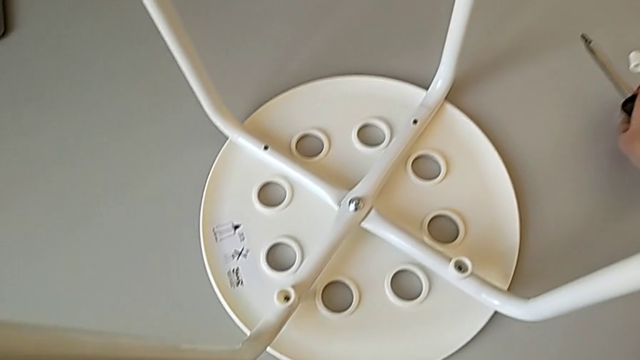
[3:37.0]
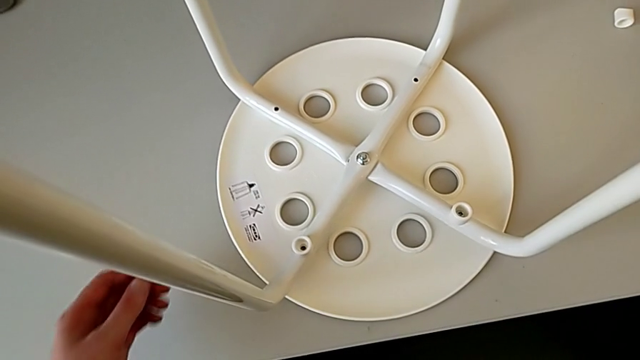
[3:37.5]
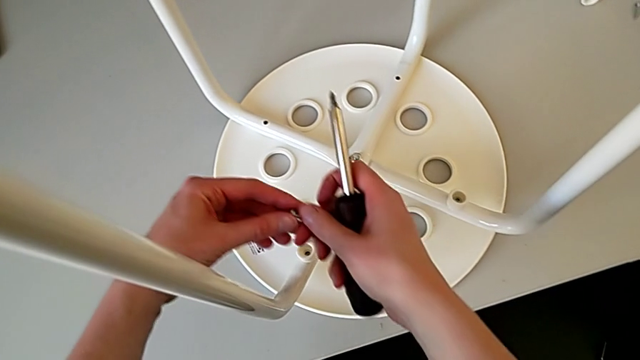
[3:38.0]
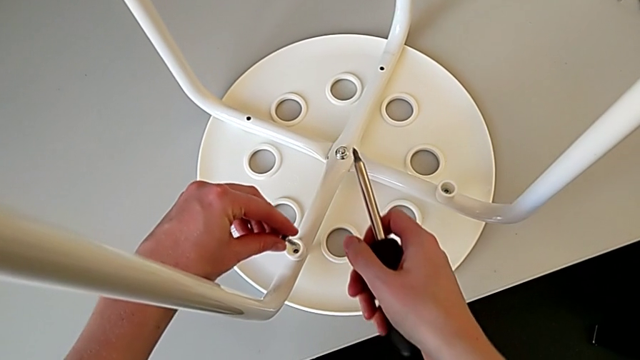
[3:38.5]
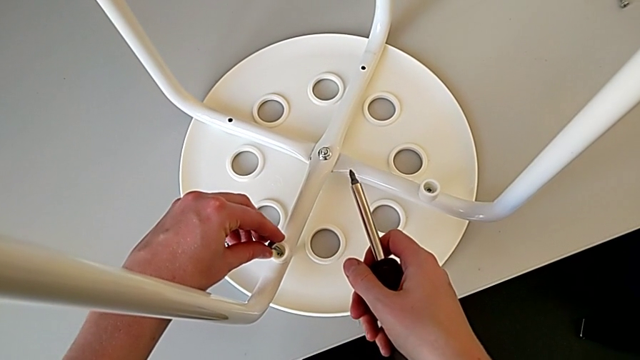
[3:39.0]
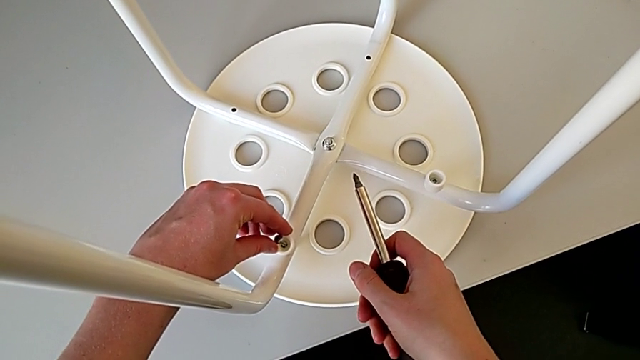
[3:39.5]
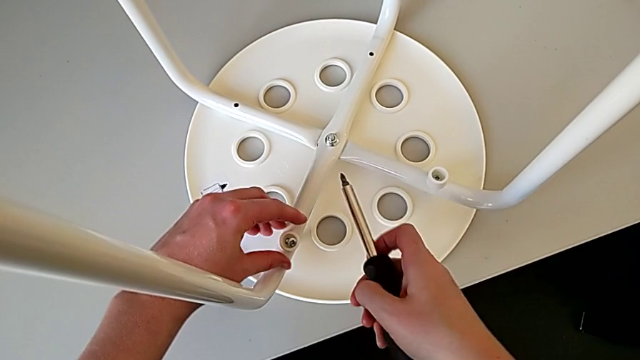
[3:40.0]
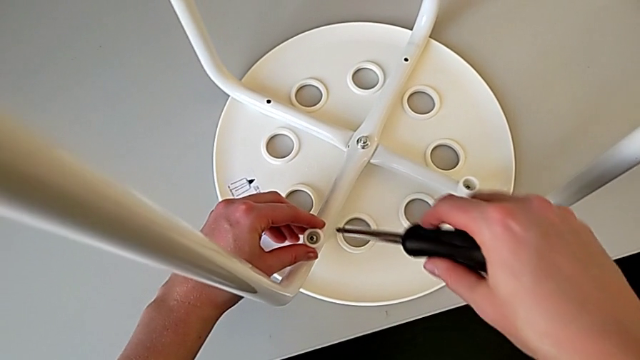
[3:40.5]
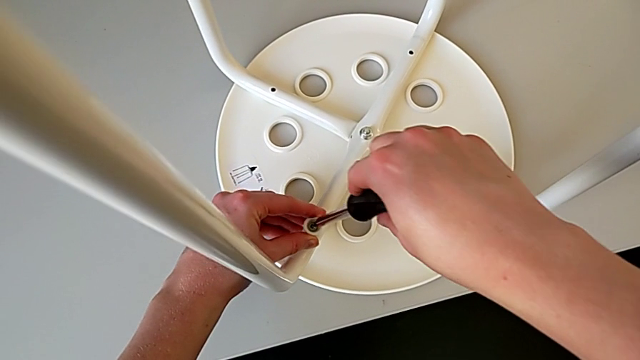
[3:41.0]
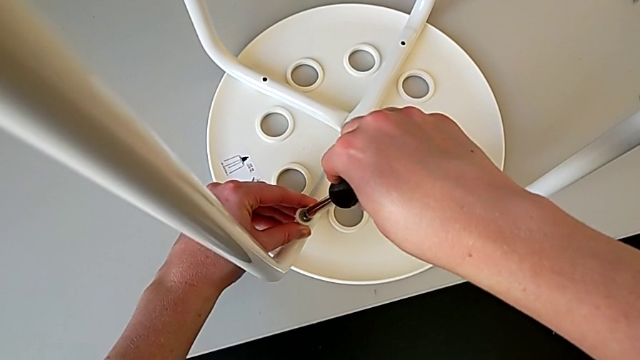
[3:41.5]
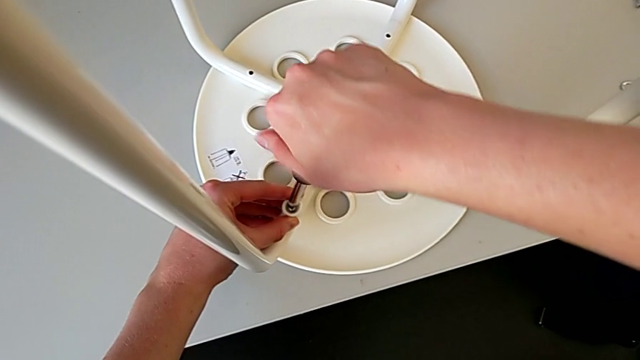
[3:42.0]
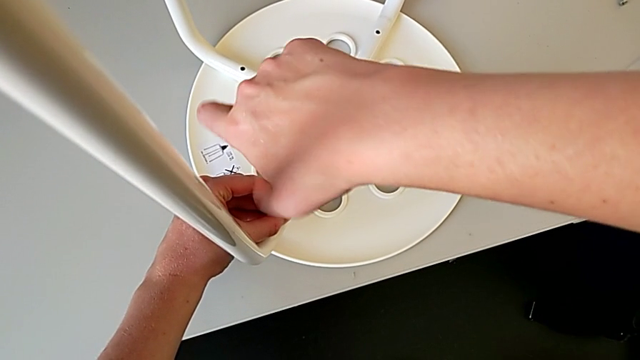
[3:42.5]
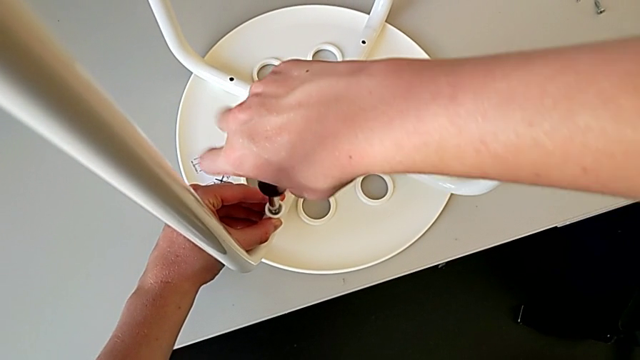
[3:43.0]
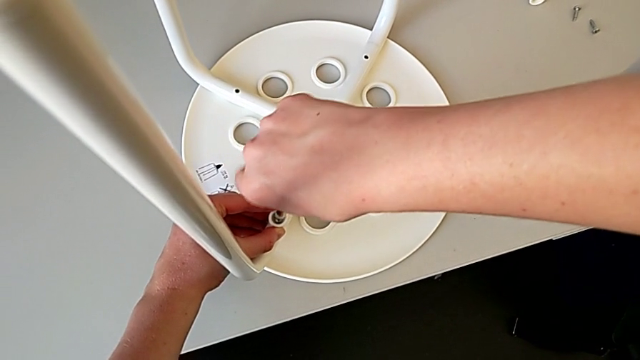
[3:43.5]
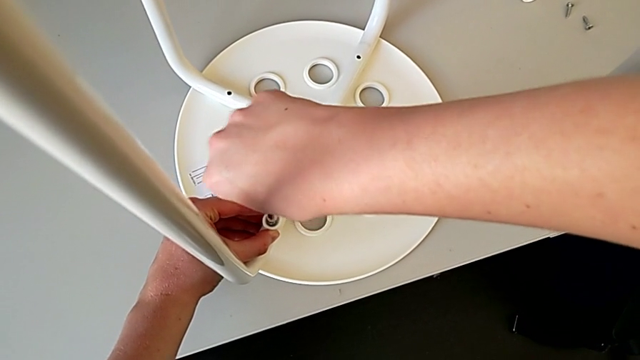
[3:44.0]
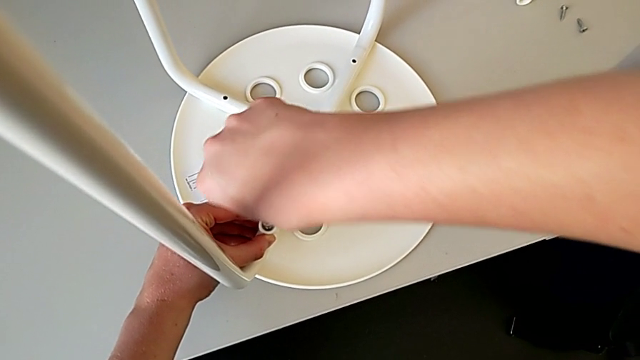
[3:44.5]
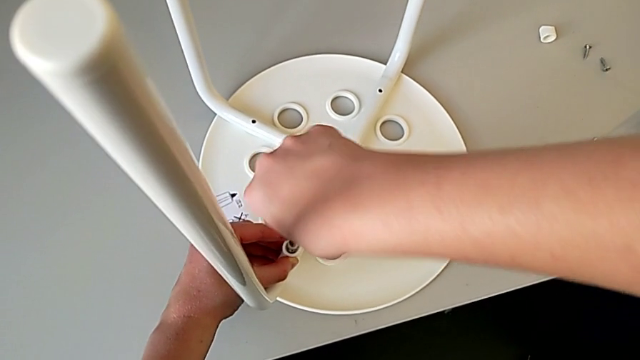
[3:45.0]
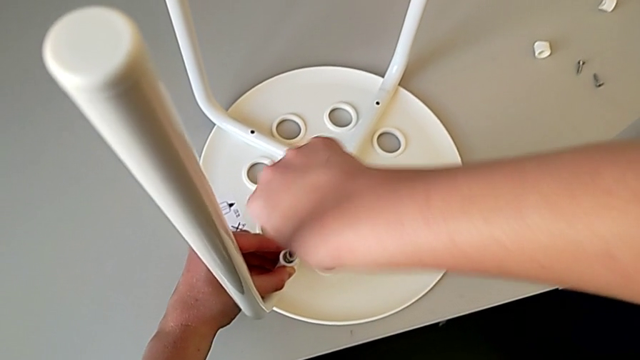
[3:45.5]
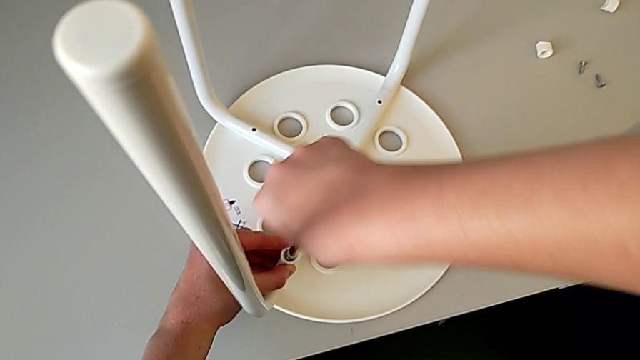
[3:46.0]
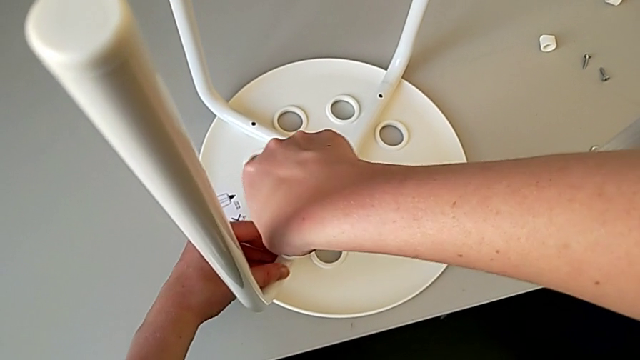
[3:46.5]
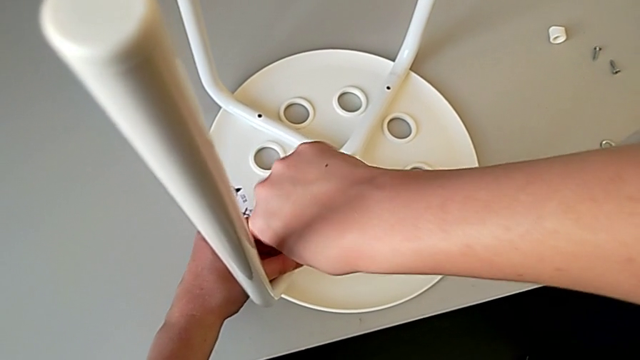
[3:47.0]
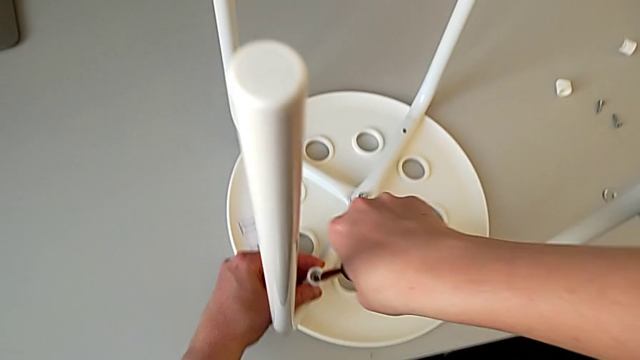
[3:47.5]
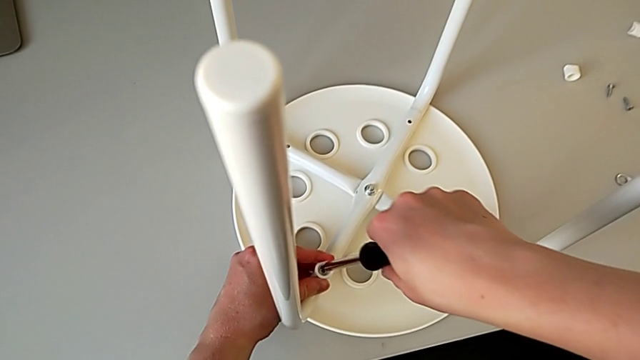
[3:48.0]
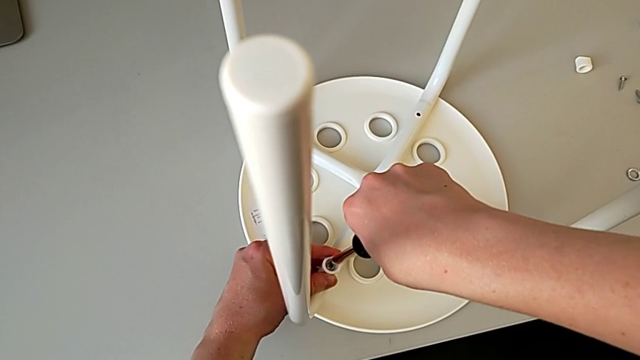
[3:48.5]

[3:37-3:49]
The camera wearer is using a screwdriver to screw the second screw. They insert the screw, insert the screwdriver, screw the screw and withdraw the screwdriver.

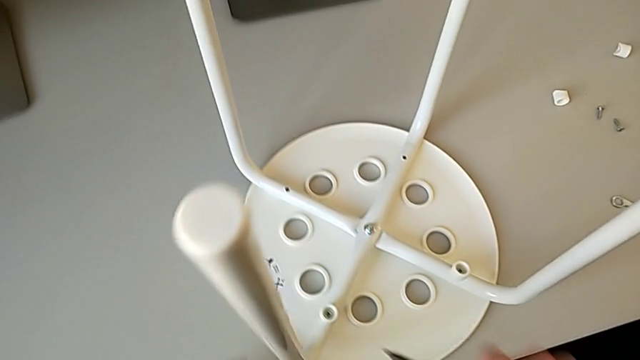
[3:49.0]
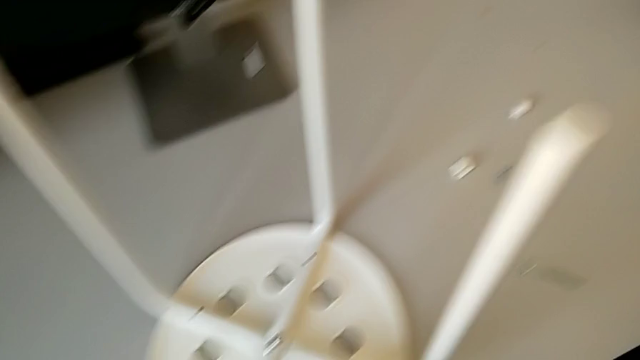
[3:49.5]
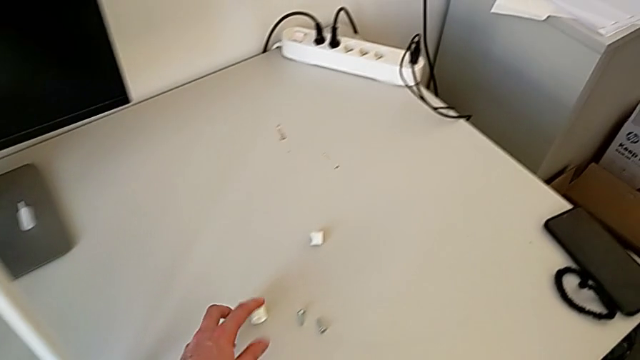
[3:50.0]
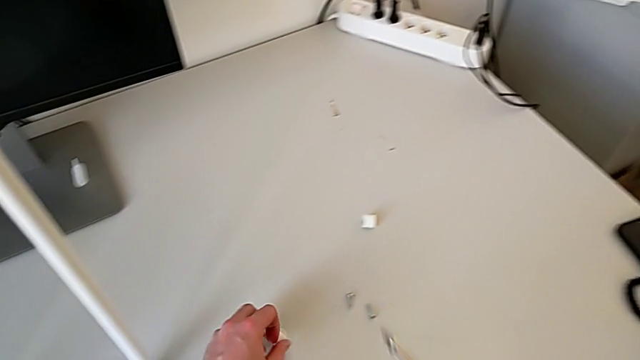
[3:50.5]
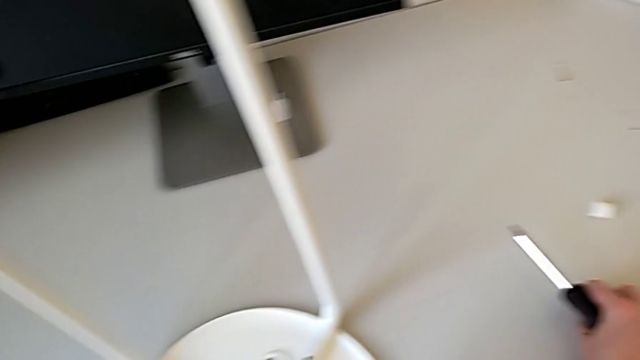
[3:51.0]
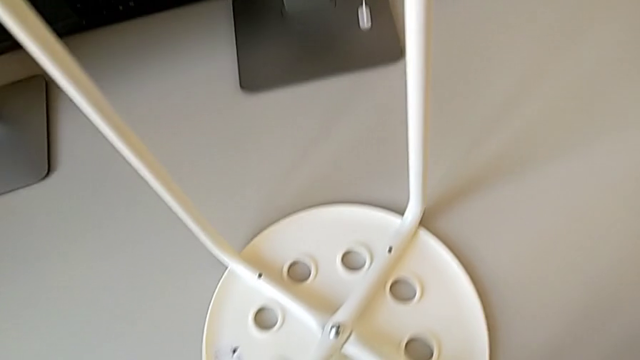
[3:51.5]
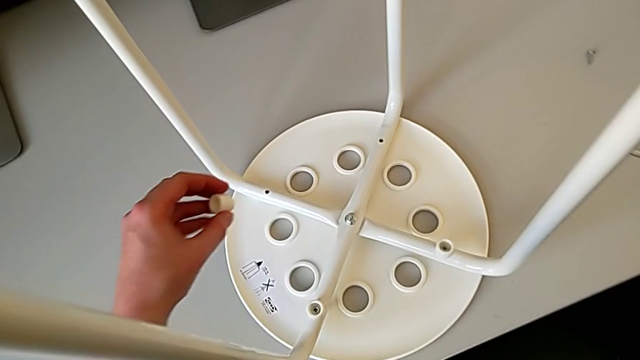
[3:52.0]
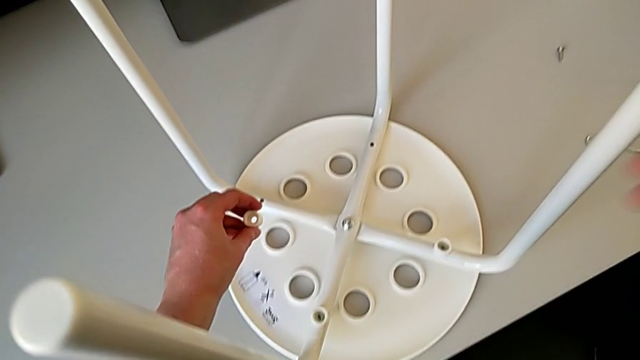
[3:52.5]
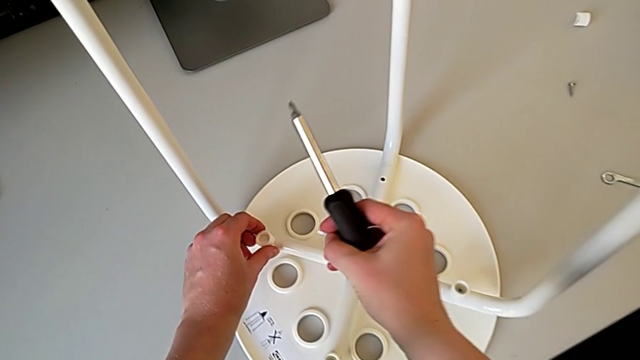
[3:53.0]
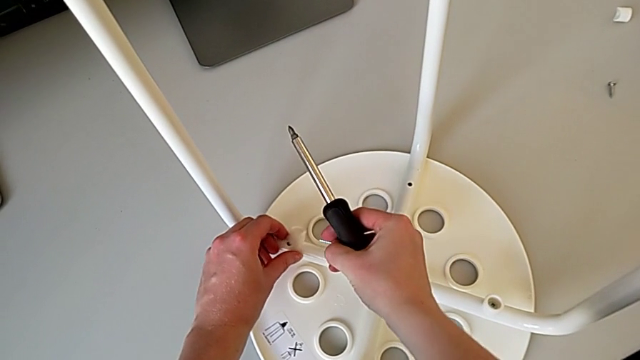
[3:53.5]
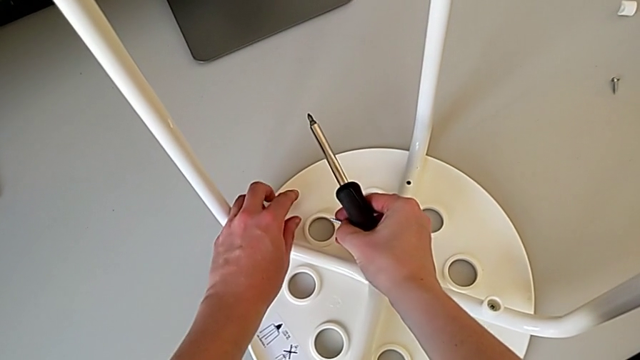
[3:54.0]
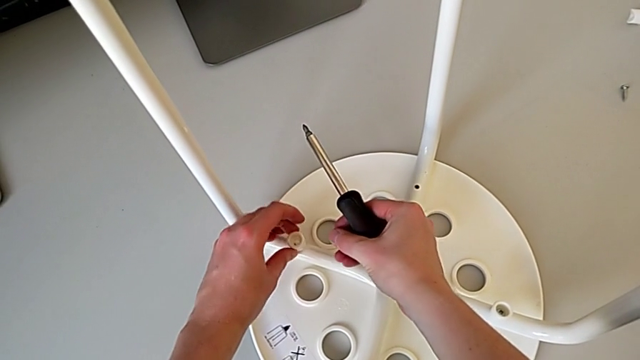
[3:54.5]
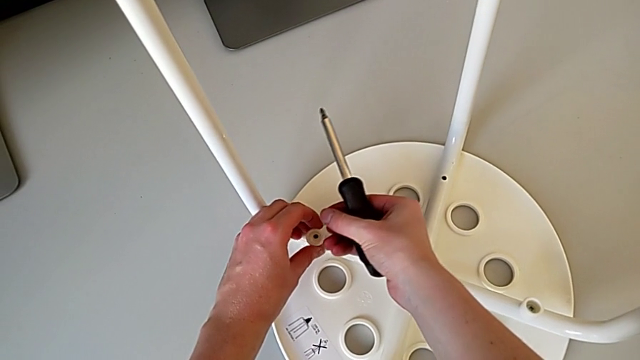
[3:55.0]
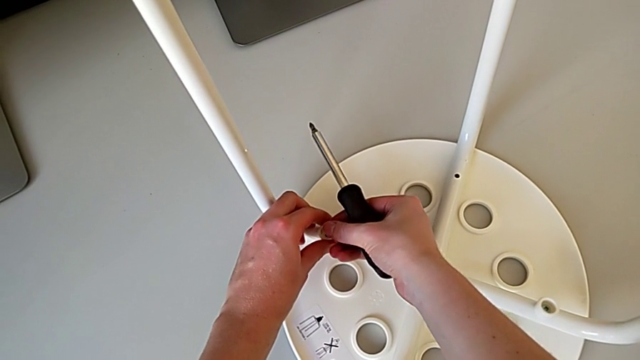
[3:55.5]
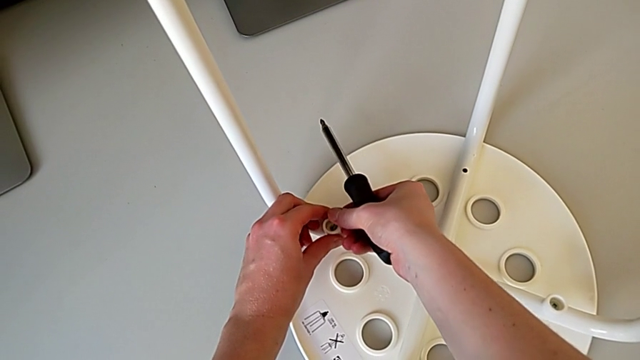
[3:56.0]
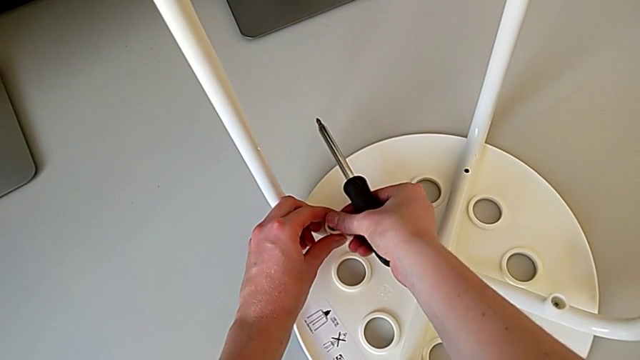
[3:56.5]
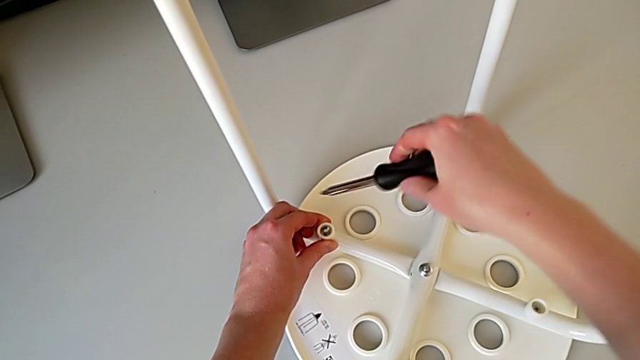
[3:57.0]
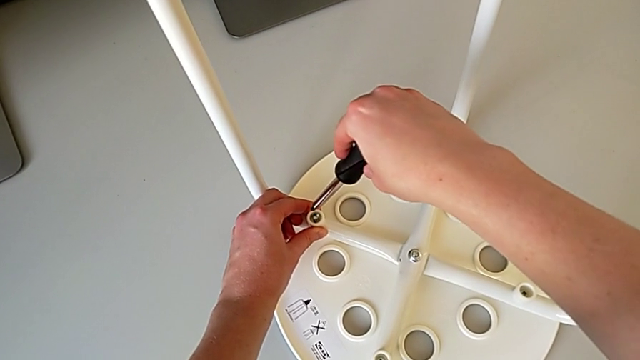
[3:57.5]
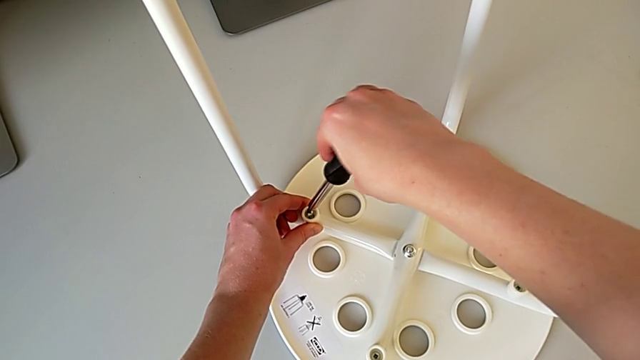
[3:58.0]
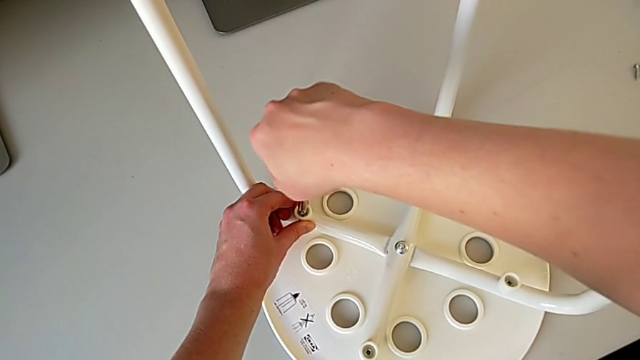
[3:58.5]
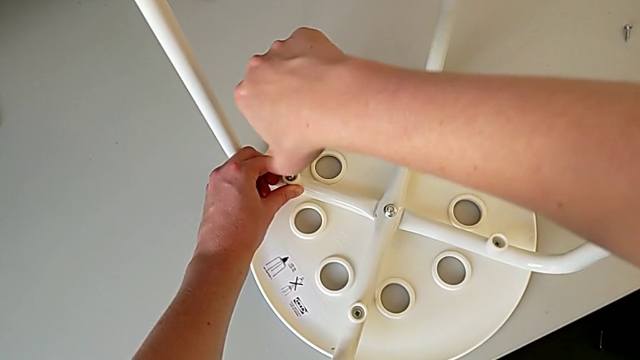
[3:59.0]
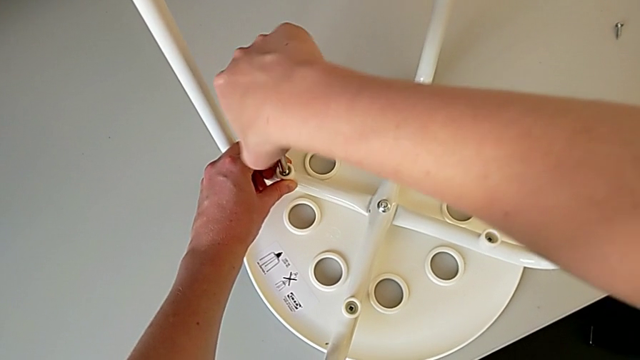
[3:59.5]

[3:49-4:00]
The camera wearer is using a screwdriver to screw the second screw. They grab the washer, insert it, wrongly drop it, grab the washer, insert it, insert the screw and insert the screwdriver.
